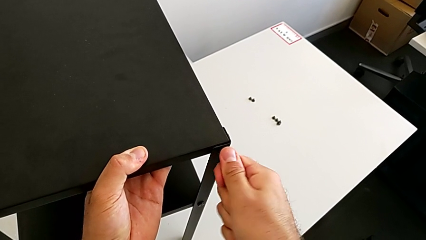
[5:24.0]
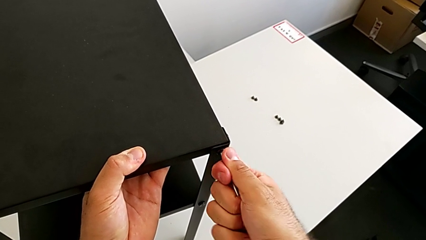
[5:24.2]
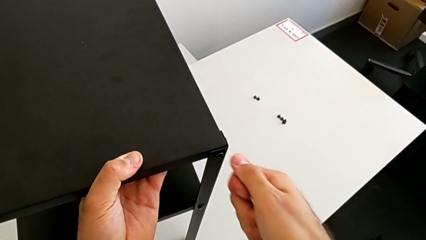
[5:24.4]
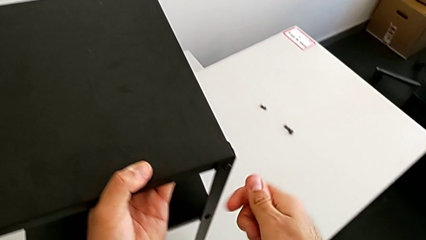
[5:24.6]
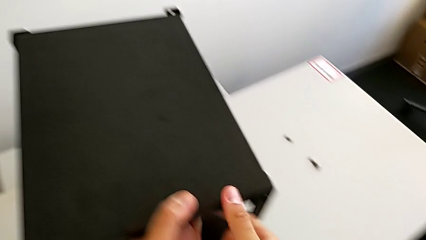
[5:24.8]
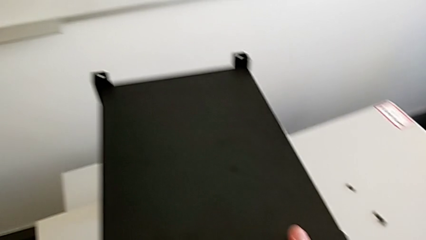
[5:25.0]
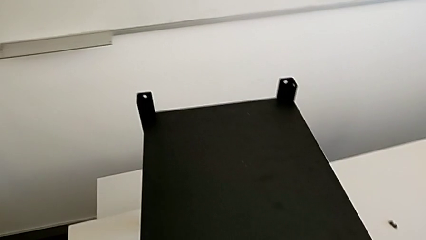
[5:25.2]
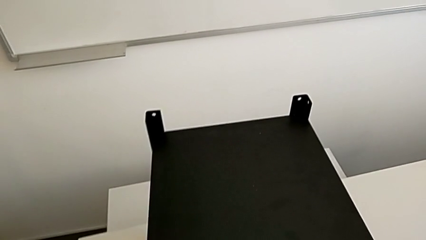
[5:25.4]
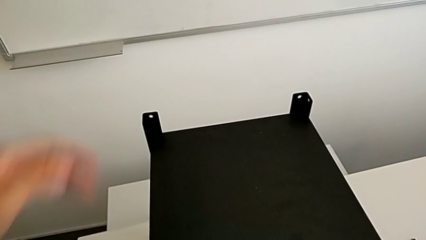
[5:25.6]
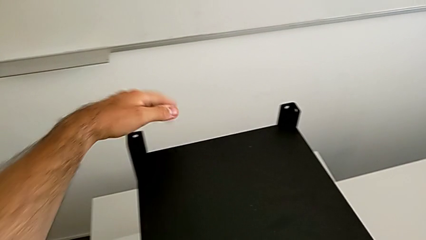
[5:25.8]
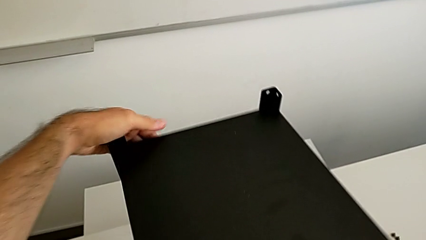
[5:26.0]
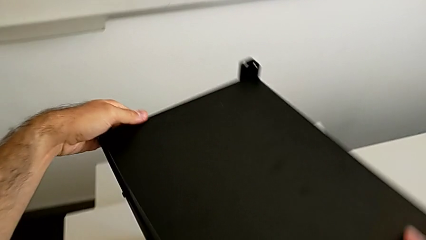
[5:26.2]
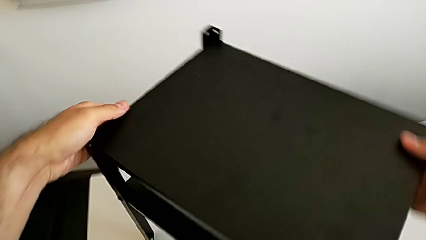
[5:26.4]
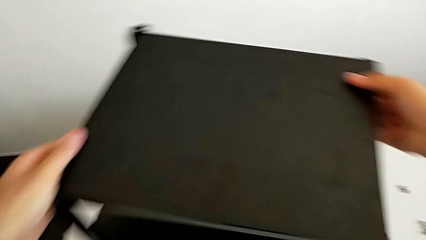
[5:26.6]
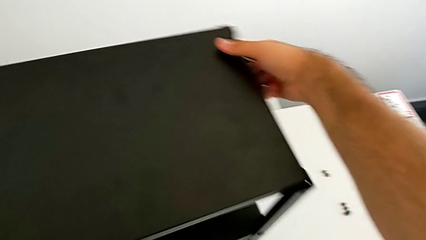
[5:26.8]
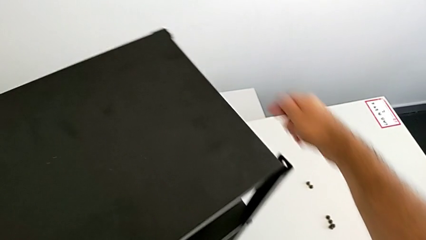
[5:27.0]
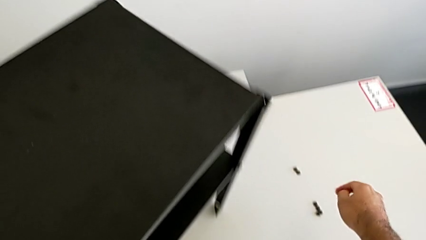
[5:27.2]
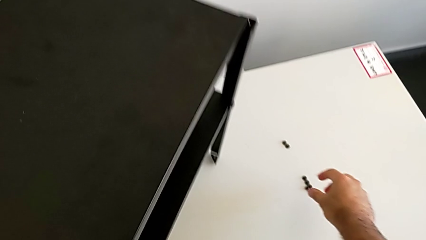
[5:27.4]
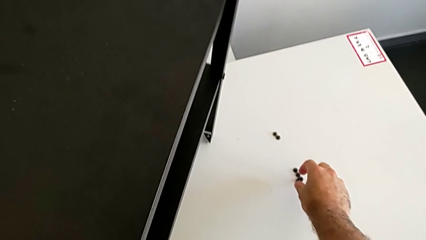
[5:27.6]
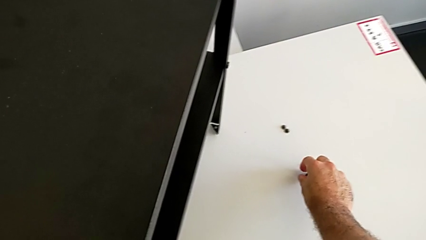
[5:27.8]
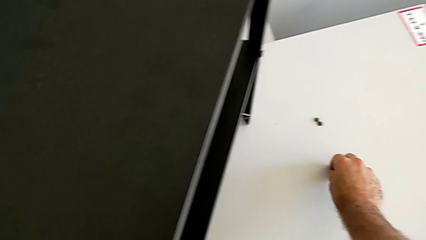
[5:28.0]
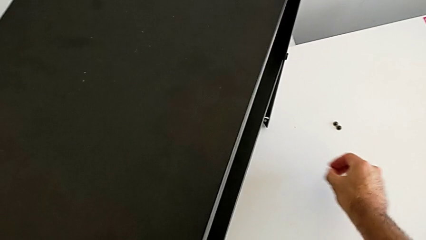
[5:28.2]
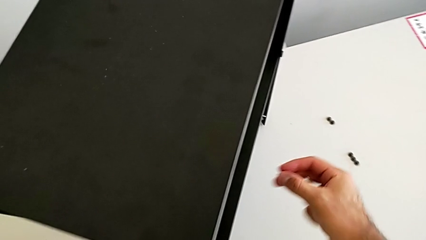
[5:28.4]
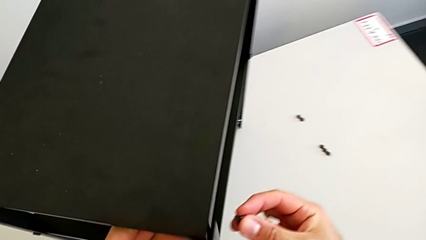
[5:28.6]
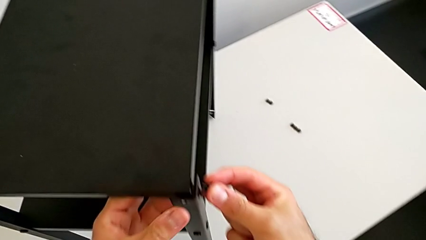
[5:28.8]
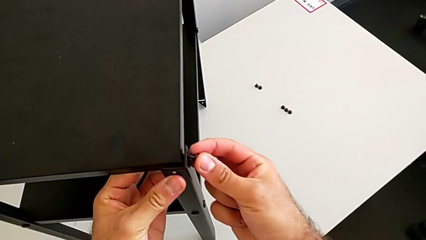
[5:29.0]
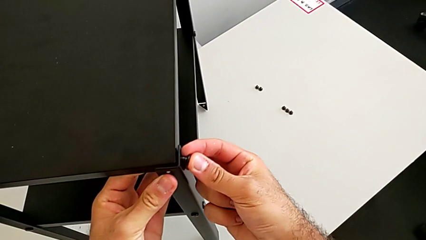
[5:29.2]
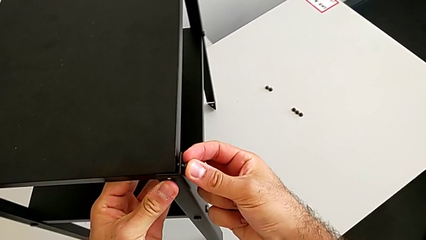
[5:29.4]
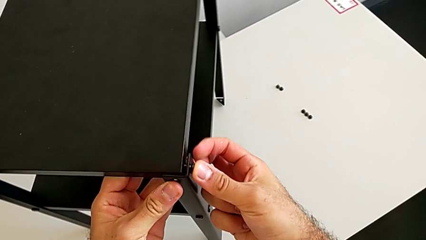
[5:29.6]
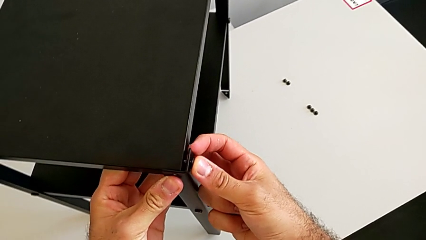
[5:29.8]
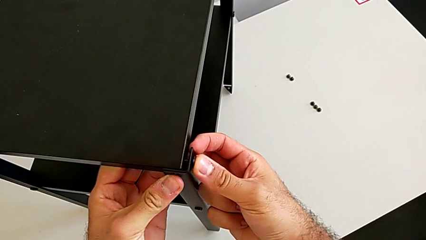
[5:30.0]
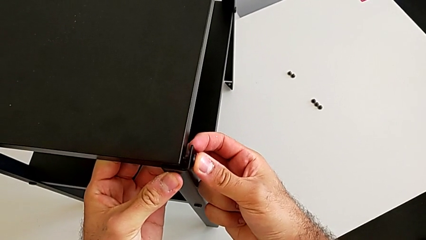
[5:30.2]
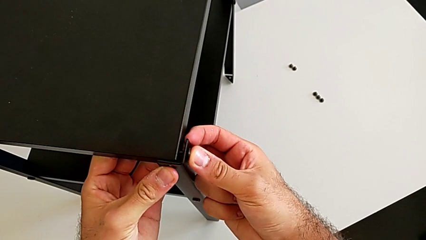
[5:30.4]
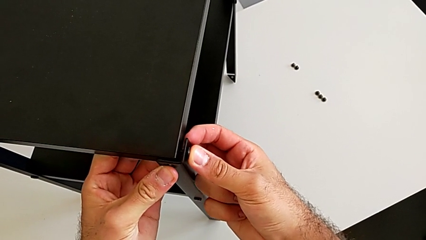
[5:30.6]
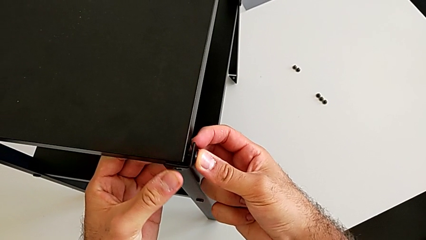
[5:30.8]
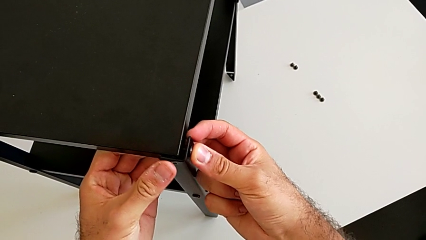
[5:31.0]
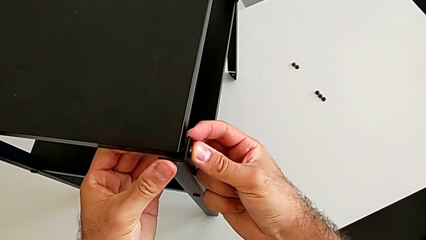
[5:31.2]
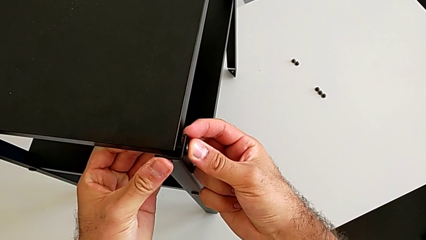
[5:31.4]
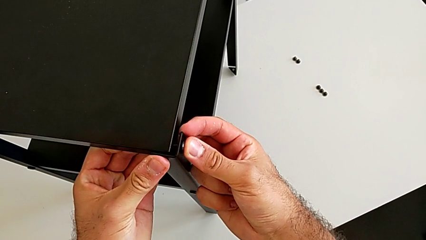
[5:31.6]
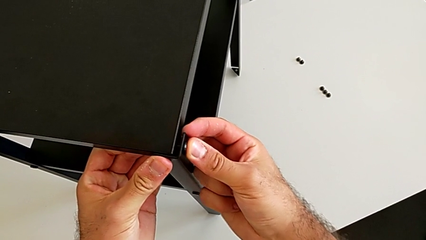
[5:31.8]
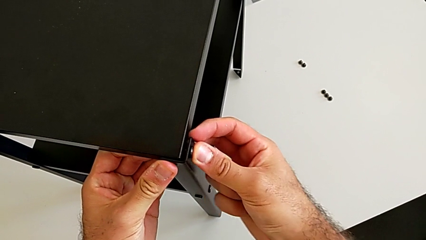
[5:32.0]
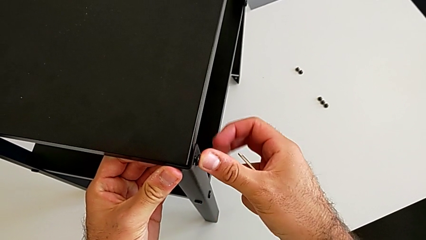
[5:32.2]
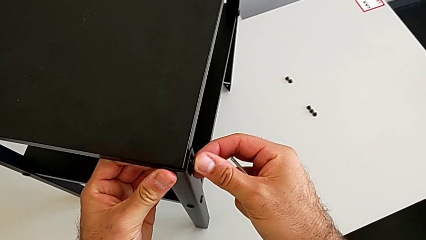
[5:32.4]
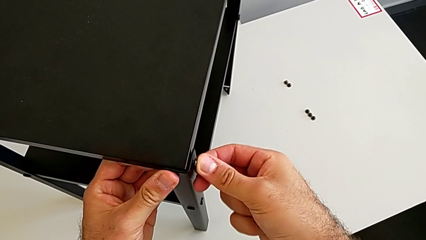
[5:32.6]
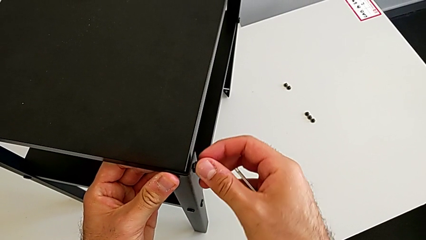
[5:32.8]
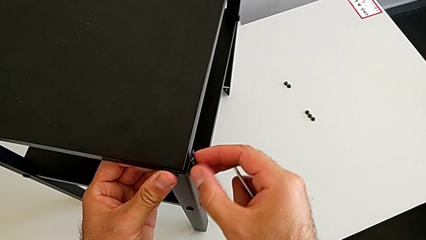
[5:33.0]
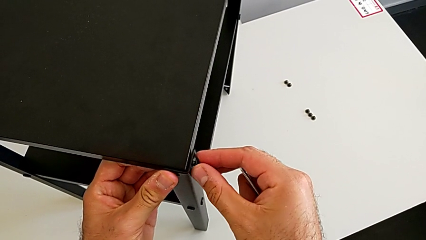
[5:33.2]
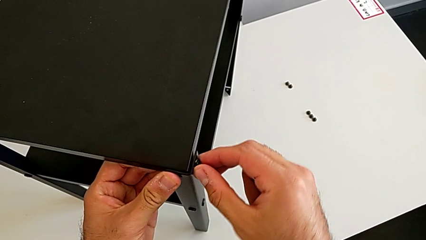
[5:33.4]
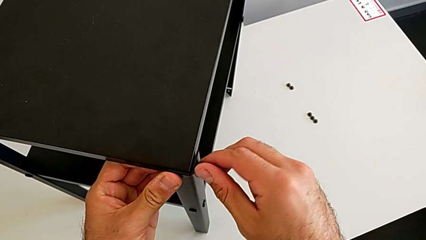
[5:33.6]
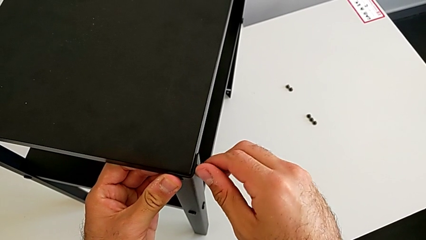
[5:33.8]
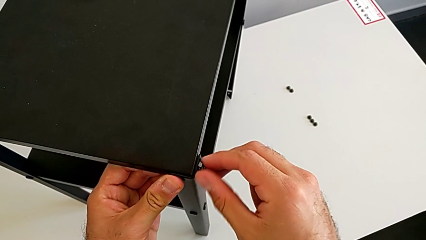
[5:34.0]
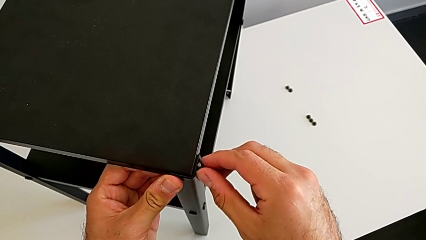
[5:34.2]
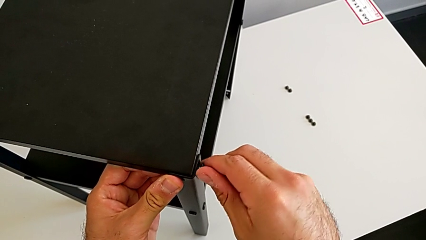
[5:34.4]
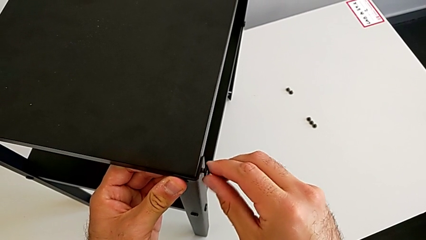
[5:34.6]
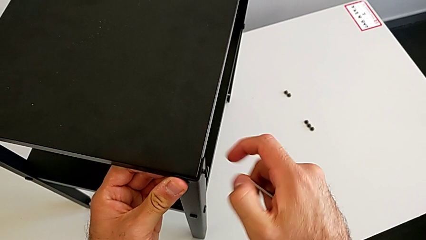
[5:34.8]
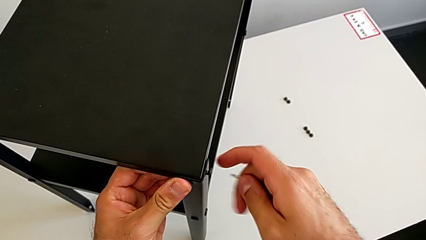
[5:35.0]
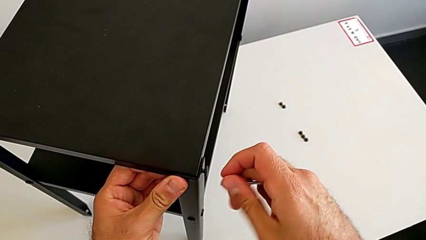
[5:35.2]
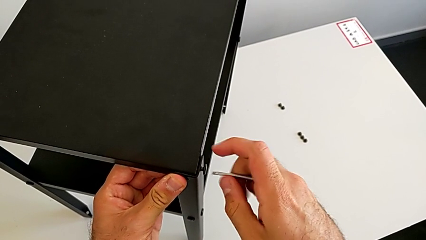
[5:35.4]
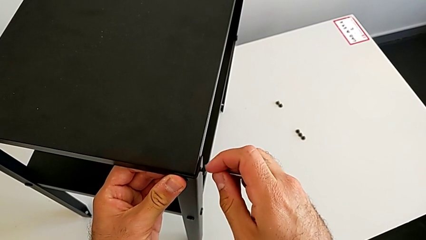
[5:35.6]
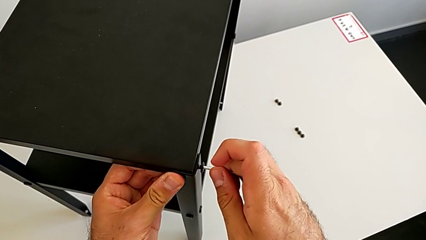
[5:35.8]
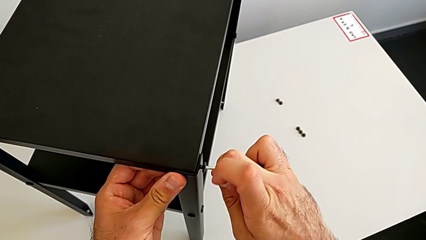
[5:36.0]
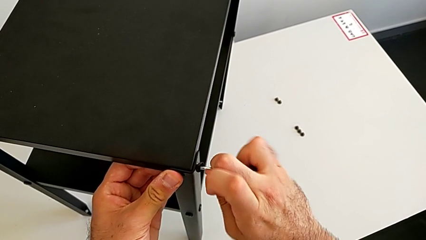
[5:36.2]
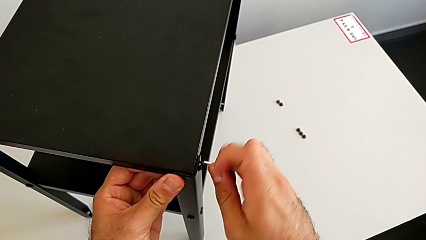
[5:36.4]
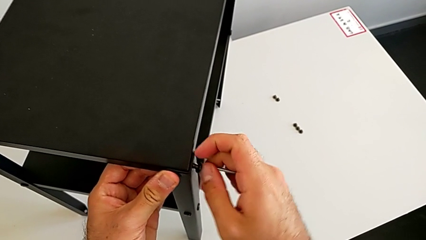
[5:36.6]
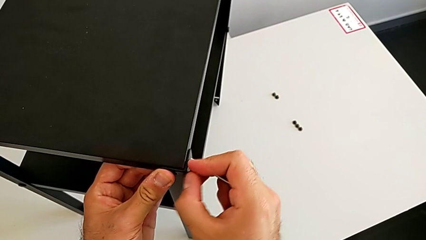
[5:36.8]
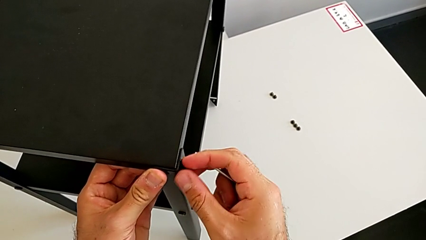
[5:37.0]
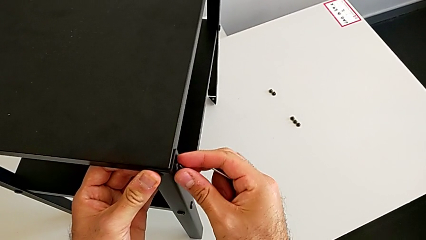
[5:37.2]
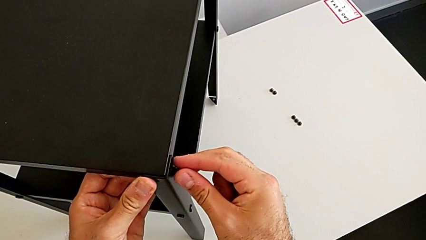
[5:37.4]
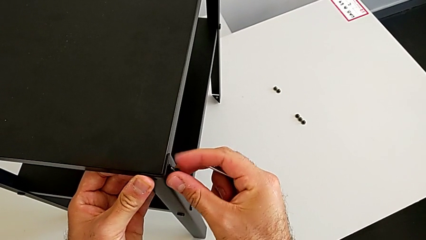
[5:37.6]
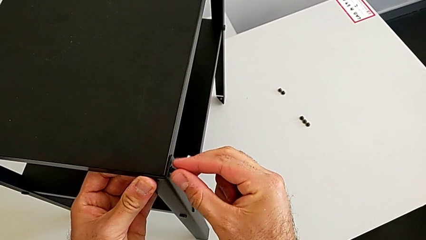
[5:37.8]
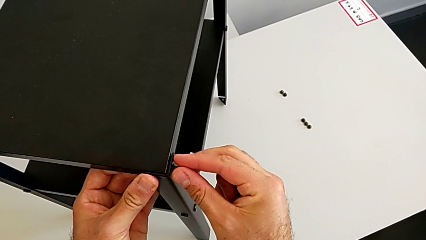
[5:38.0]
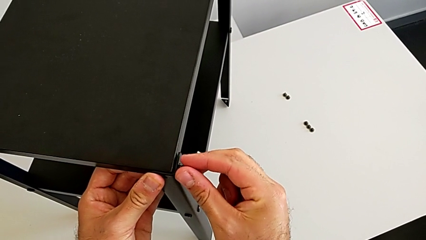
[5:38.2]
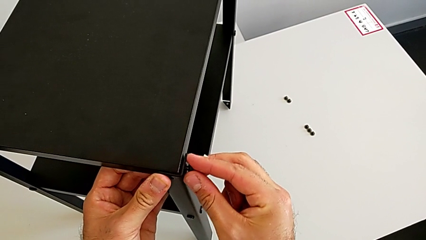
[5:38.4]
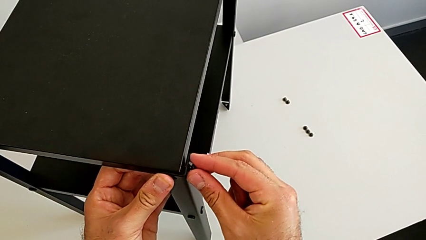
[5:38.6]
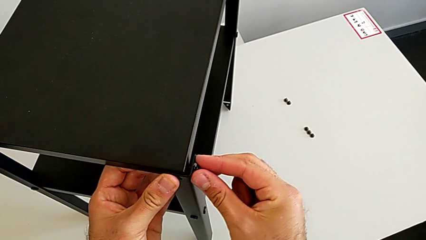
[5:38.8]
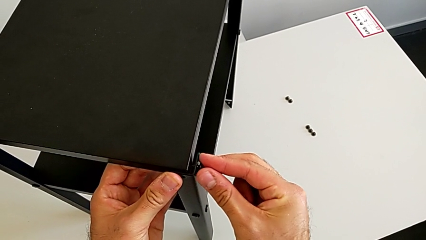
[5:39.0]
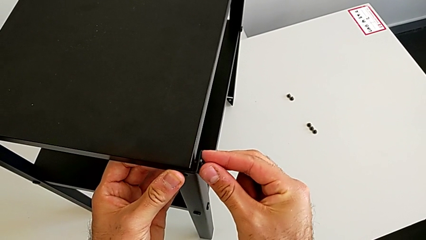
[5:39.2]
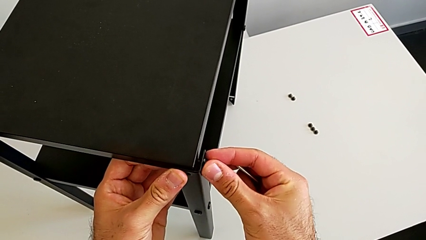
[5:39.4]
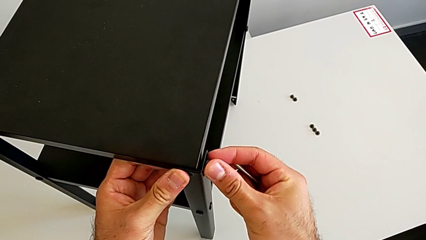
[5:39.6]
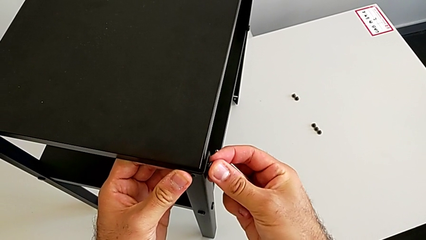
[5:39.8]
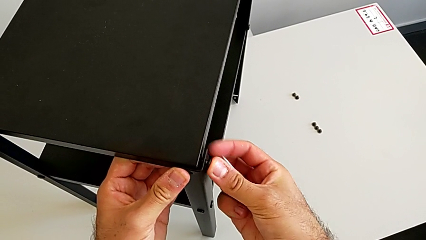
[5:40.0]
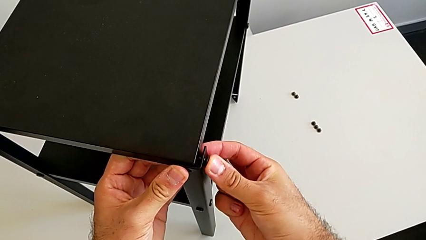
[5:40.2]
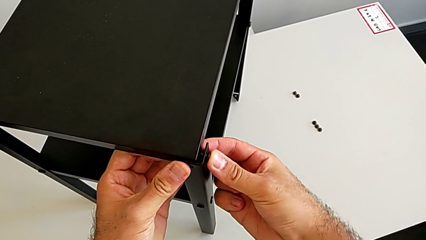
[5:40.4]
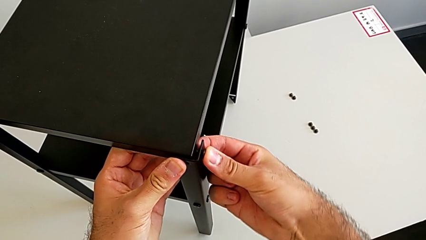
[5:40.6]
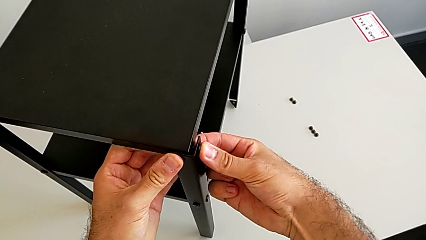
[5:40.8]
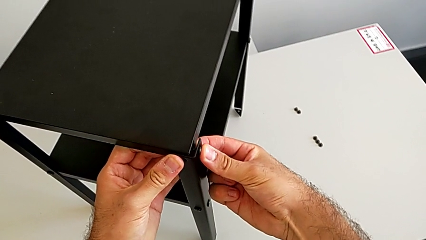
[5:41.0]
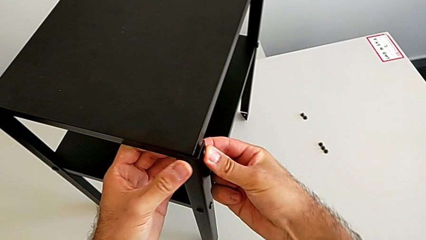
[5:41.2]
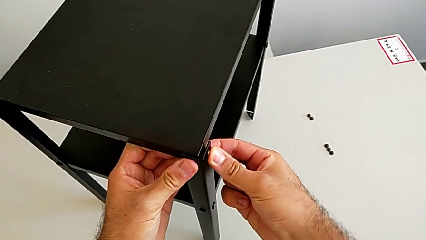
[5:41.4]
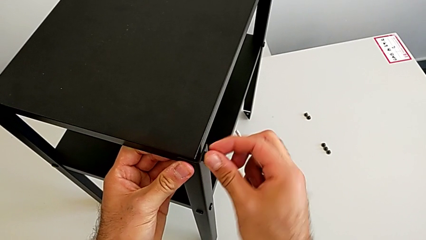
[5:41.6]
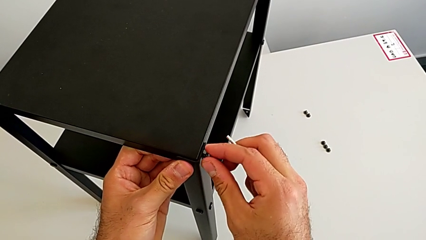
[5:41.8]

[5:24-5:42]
The camera wearer is placing the top tray. They withdraw the Allen wrench, rotate the nightstand, grab the hex socket head, insert it, screw it, wrongly drop it and insert the hex socket head.
